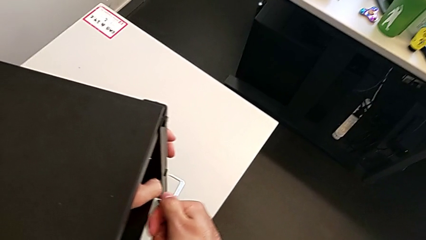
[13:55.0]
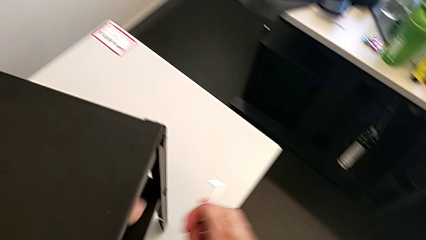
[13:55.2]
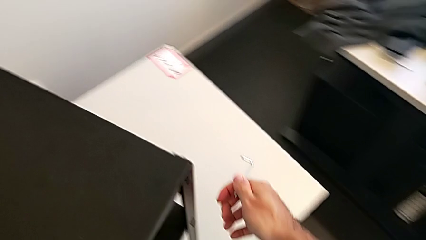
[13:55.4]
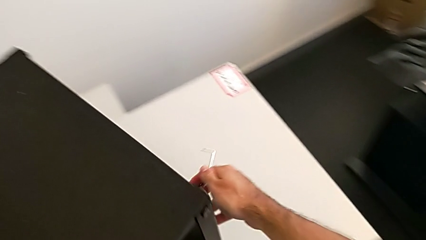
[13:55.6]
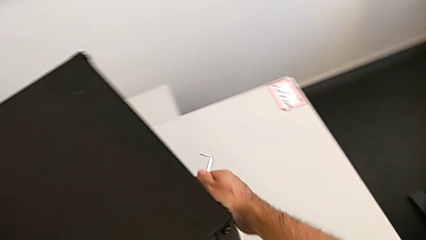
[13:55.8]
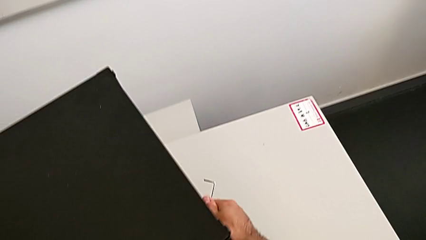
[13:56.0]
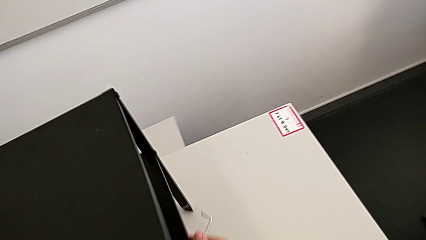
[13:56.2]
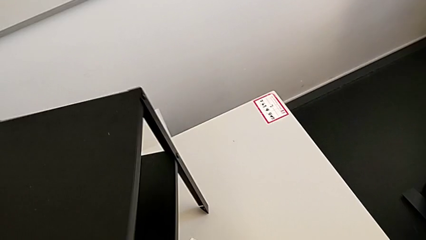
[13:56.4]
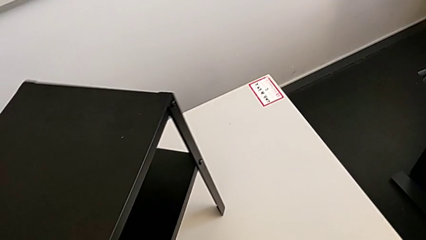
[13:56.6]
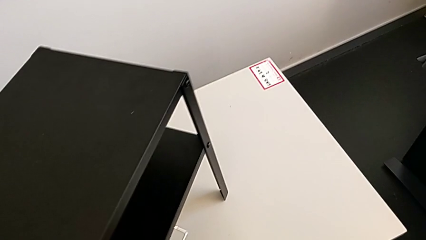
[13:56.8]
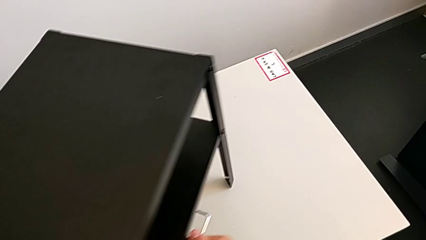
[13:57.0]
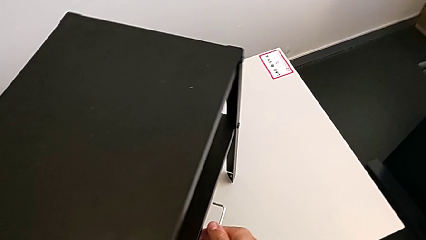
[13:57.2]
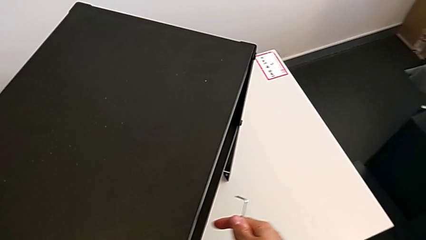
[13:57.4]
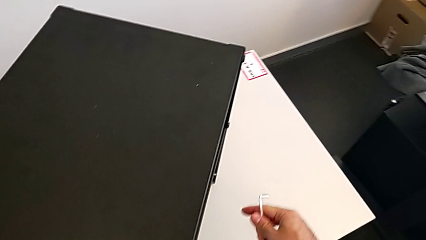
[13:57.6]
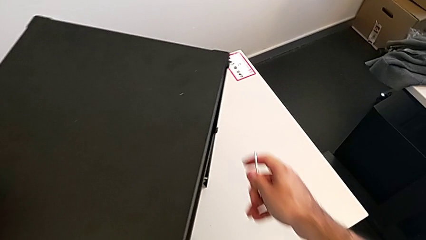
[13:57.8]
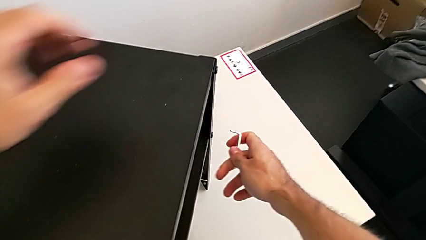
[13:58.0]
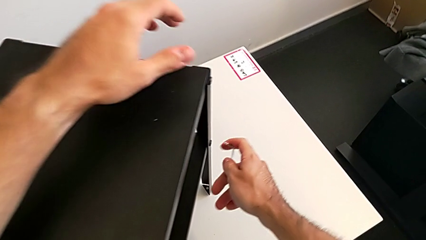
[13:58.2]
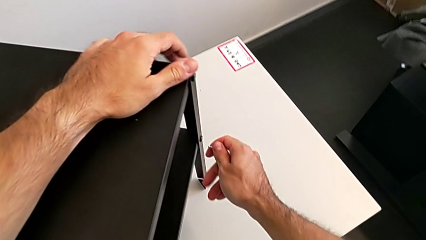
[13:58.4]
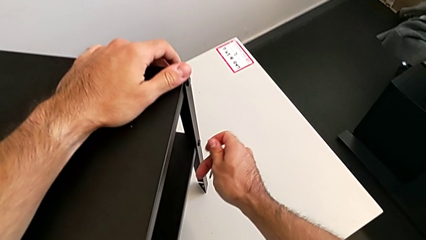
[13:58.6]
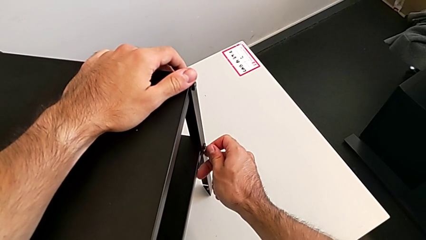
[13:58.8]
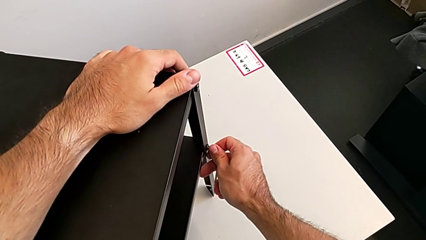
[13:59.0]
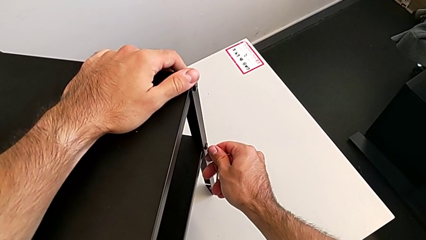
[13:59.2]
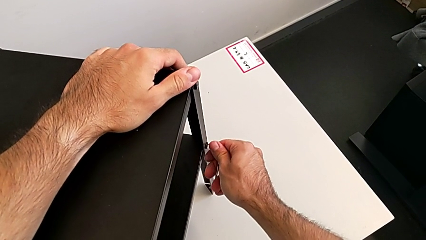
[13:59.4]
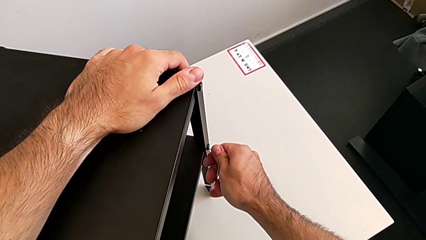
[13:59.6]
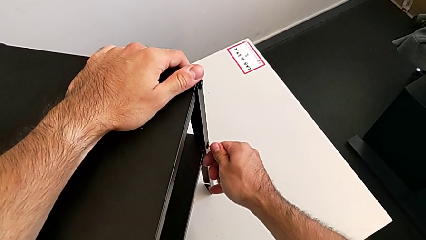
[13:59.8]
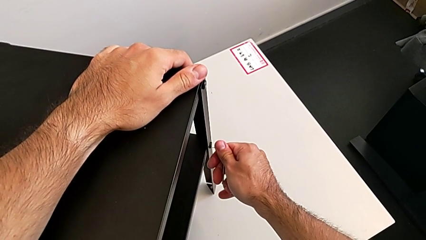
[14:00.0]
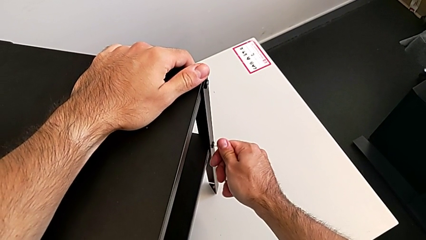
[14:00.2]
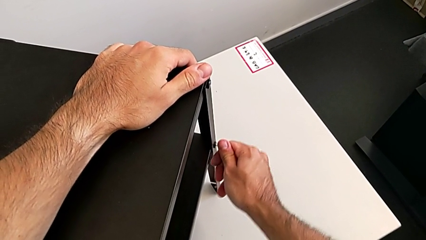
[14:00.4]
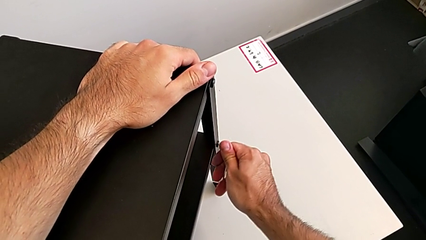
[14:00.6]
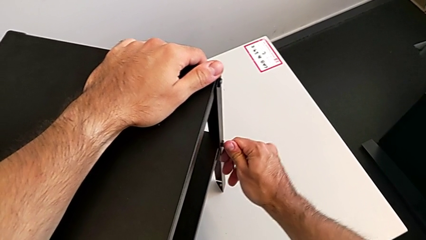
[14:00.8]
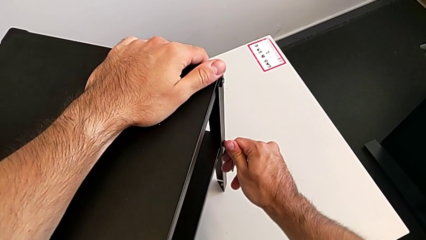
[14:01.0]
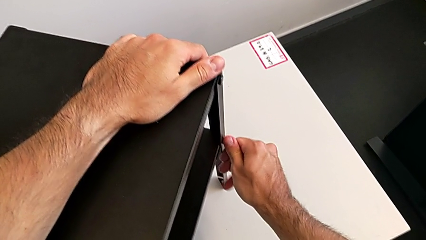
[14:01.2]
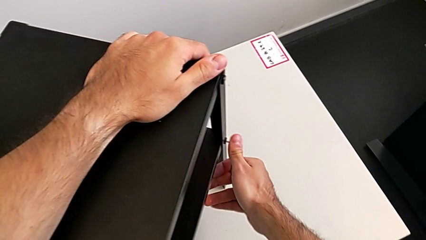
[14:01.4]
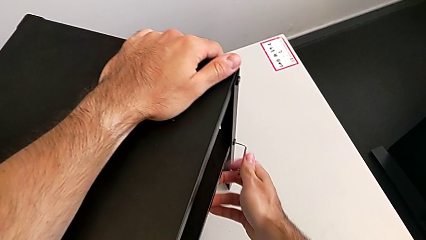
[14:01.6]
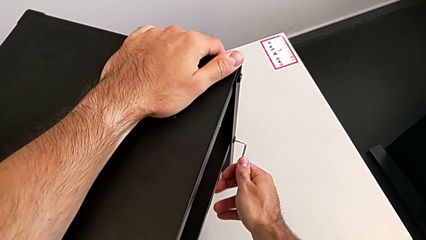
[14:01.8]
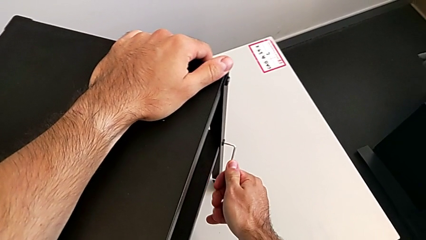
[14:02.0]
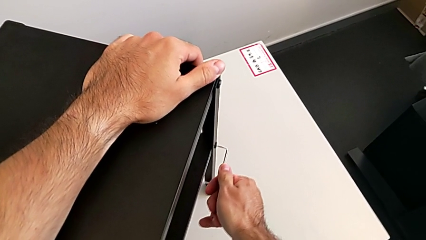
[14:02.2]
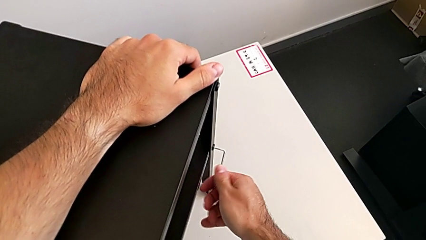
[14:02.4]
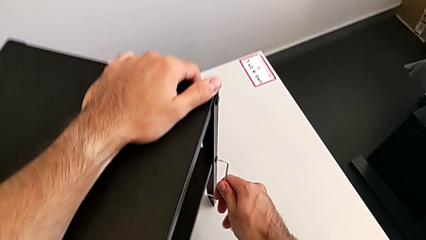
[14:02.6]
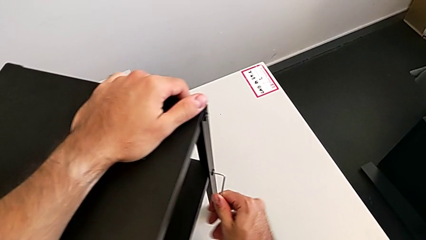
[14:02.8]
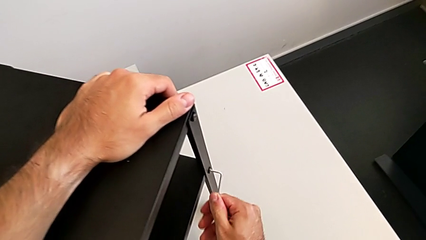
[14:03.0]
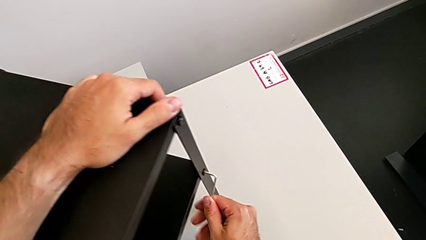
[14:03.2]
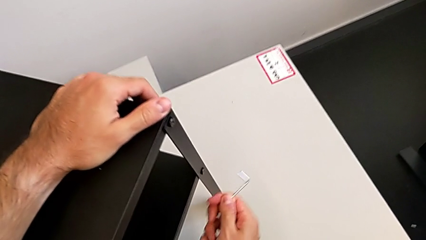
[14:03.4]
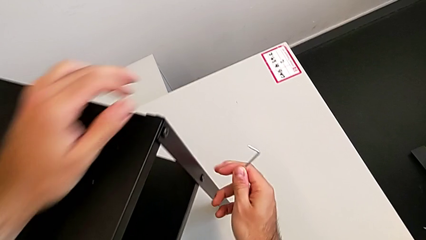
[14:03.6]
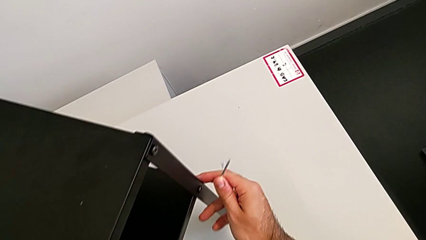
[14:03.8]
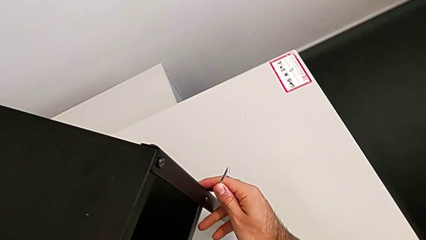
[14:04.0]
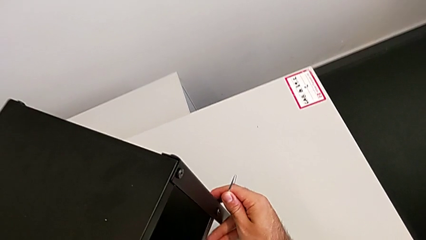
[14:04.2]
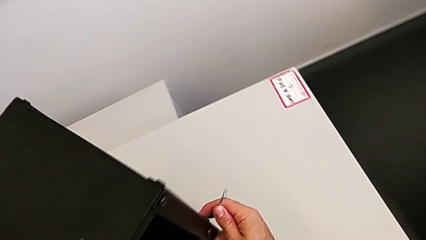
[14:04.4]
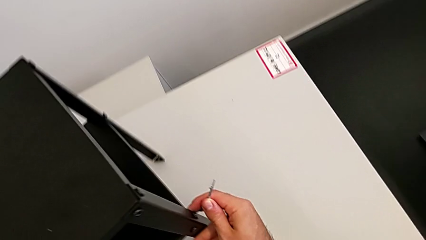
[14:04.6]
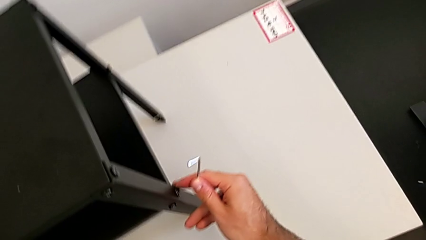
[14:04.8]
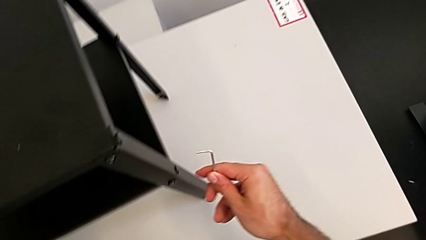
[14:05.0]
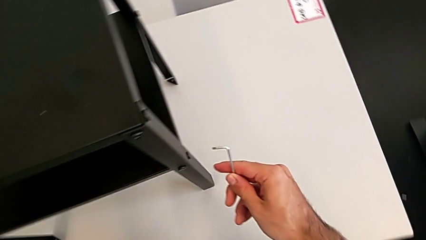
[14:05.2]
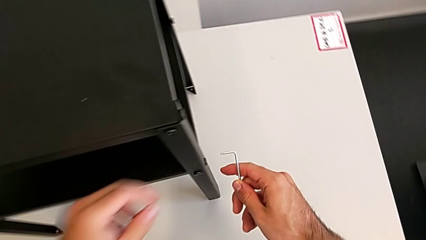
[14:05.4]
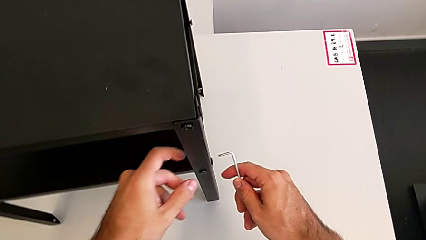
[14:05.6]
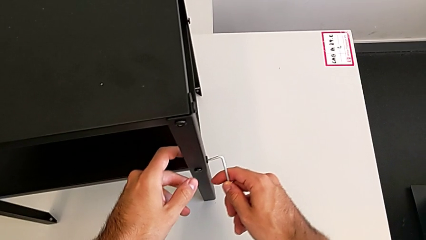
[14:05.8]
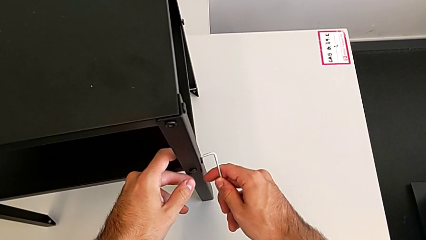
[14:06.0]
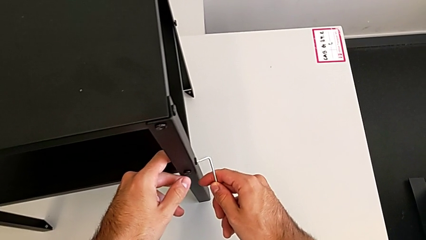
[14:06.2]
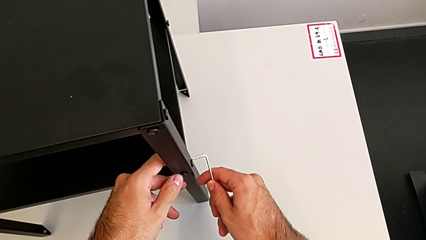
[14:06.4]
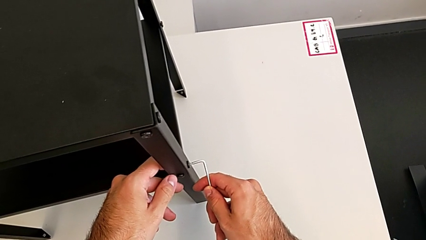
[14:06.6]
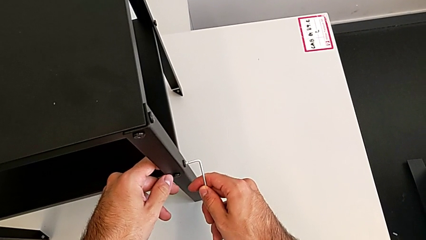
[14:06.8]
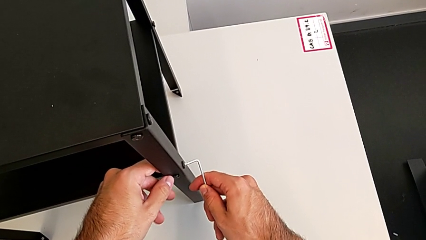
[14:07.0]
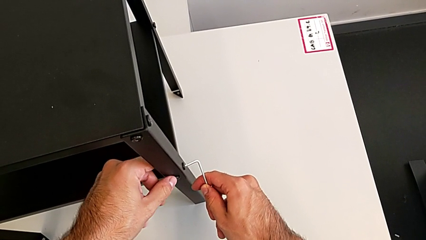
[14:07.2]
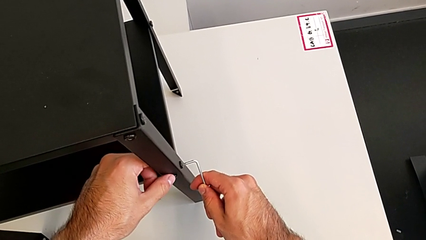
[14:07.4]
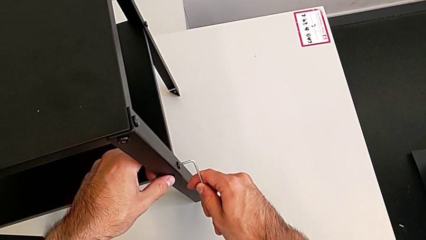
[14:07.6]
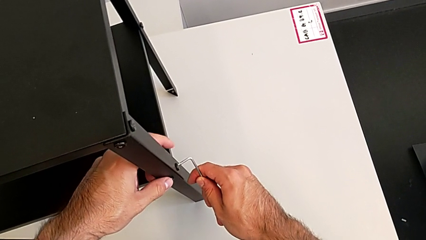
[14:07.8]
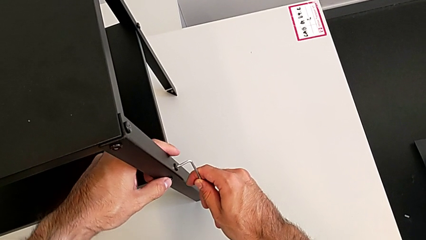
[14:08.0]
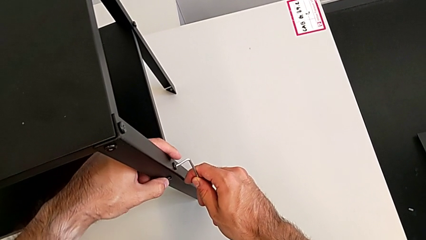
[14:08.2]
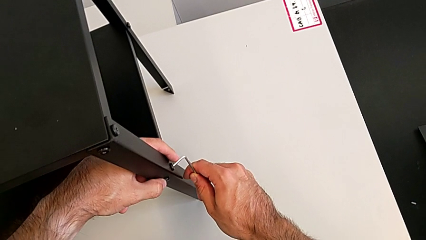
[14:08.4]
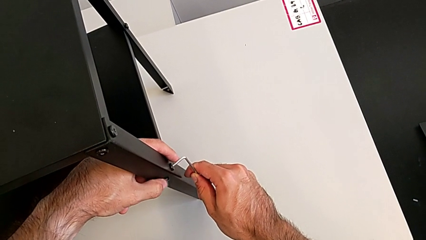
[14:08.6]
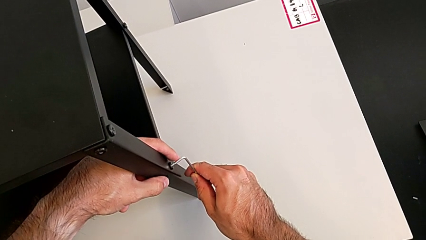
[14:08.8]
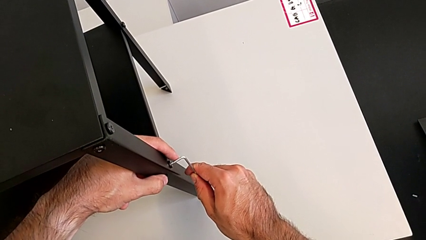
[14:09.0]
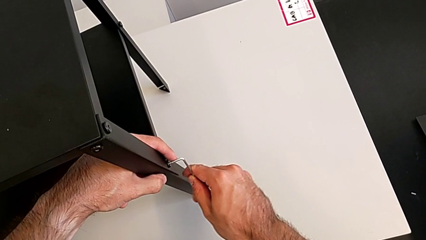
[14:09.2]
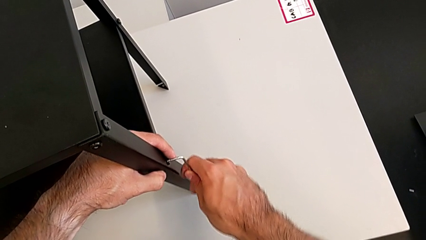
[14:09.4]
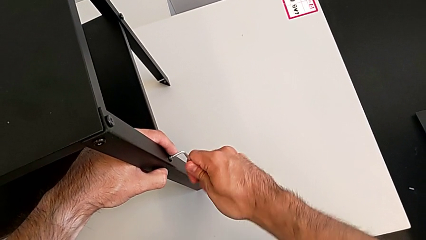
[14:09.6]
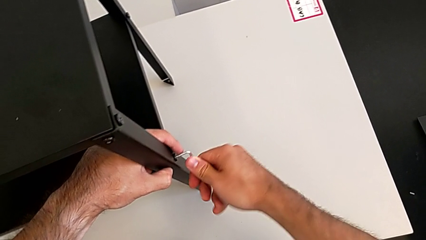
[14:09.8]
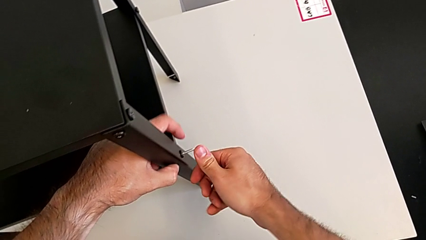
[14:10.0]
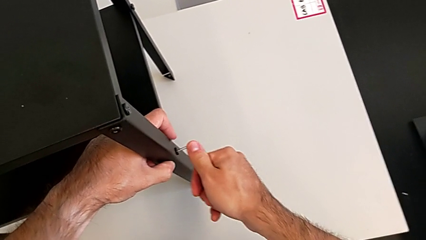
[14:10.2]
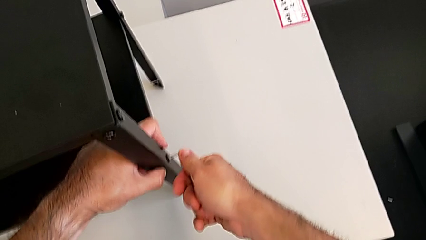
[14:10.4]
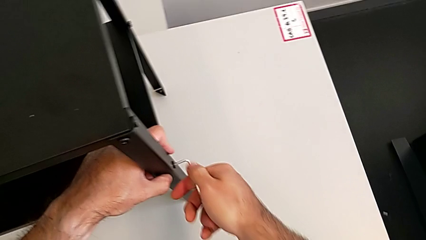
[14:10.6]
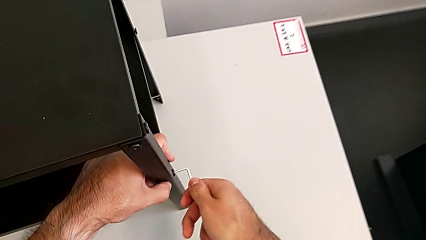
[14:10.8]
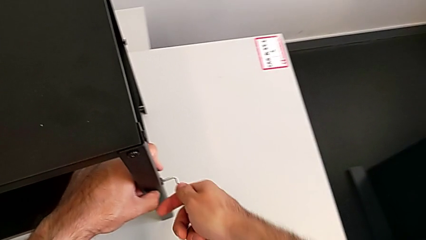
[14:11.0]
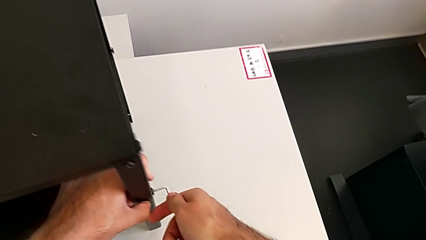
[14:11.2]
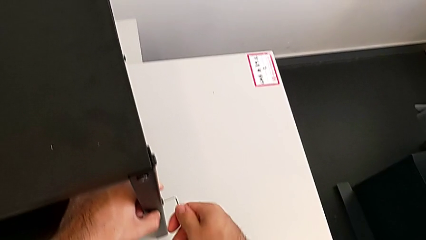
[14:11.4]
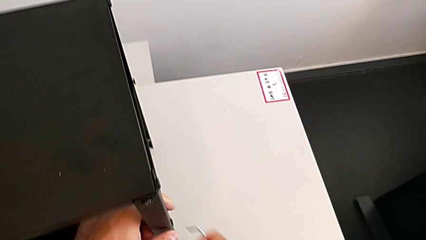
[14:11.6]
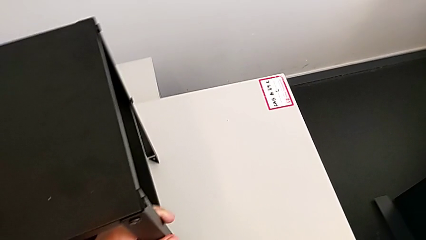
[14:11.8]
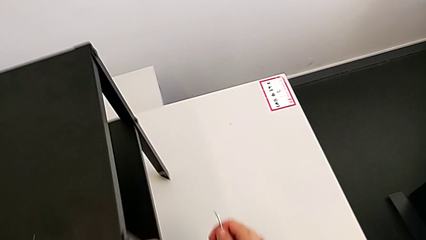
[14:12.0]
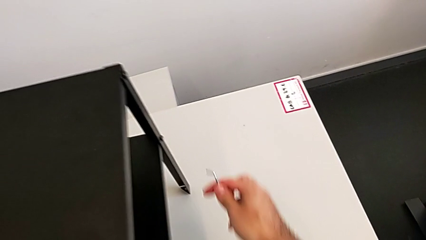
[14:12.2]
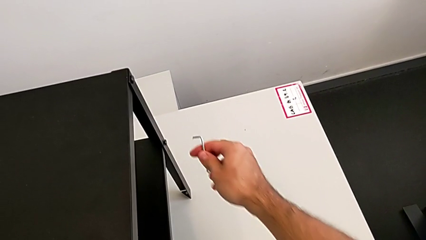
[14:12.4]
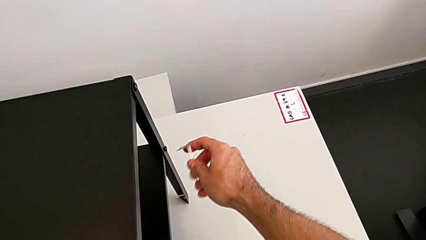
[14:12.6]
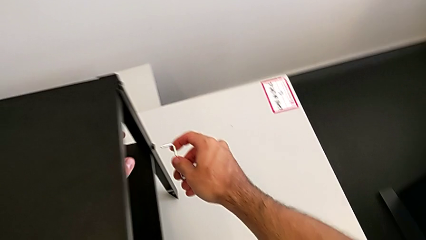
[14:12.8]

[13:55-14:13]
The camera wearer is tightening all the hex socket heads. They slide the nightstand, insert the Allen wrench, screw the hex socket head, withdraw the Allen wrench, slide the nightstand, insert the Allen wrench, screw the hex socket head, withdraw the Allen wrench and slide the nightstand.
